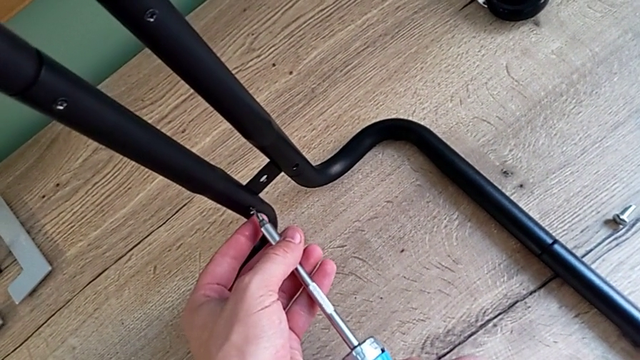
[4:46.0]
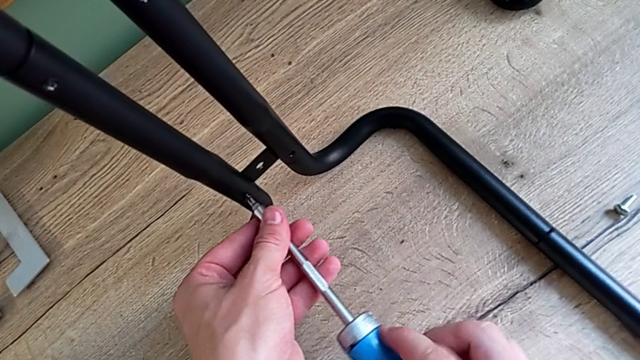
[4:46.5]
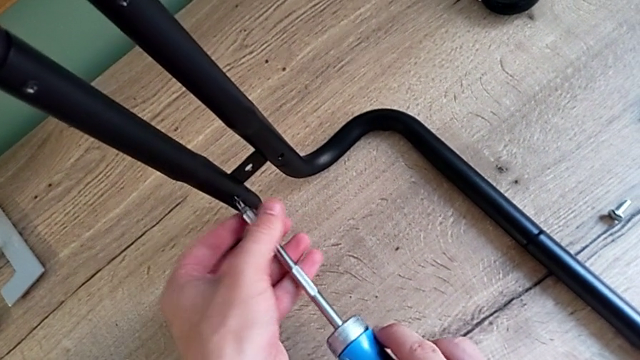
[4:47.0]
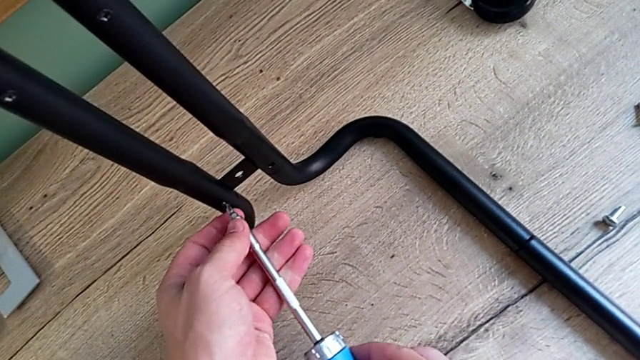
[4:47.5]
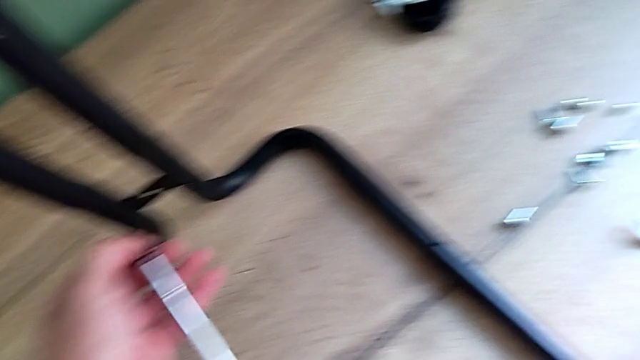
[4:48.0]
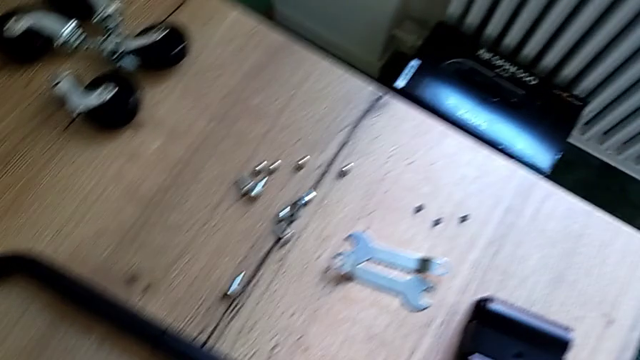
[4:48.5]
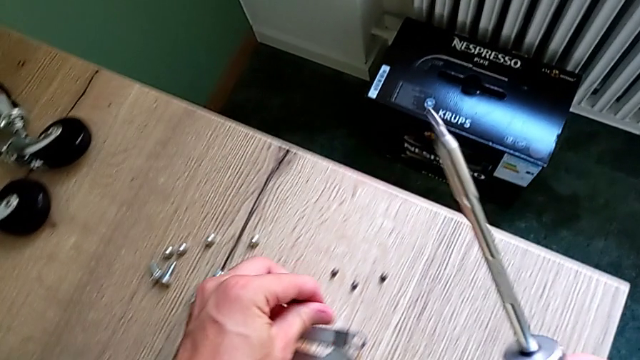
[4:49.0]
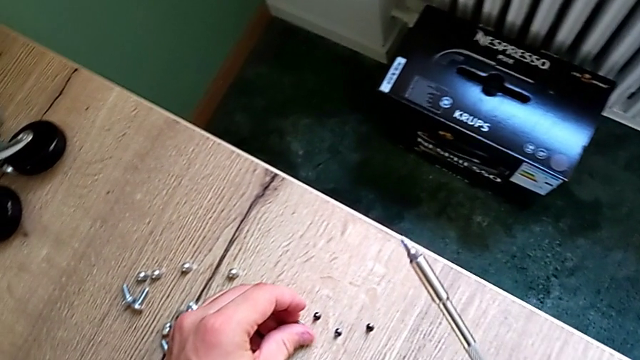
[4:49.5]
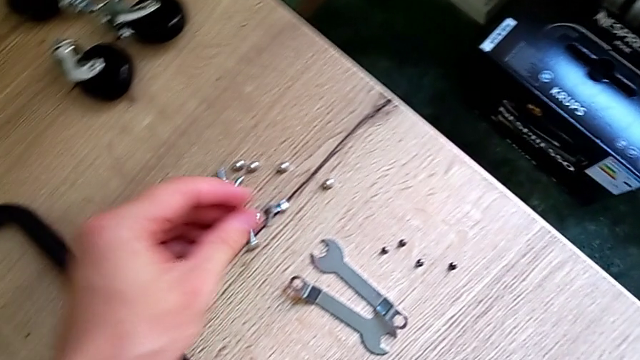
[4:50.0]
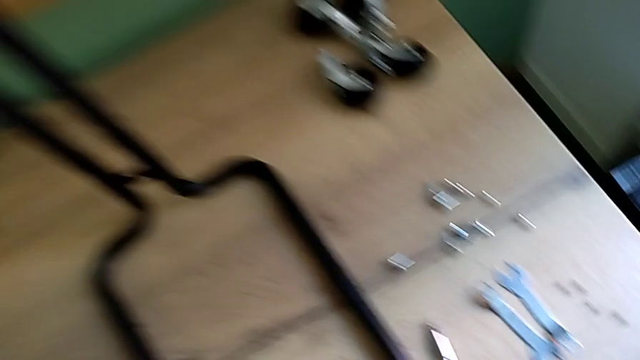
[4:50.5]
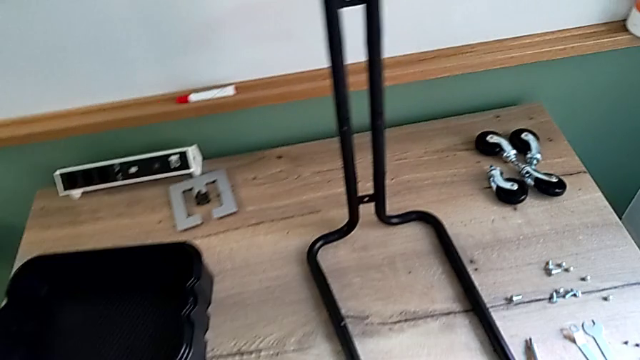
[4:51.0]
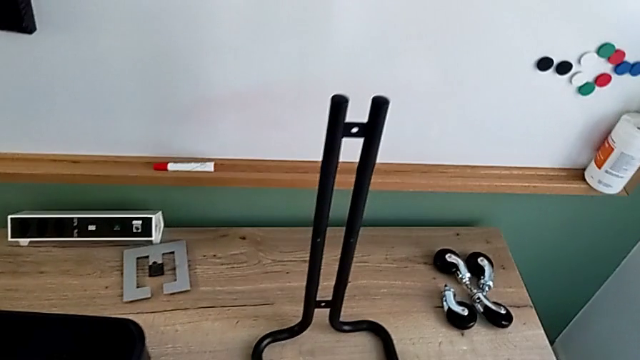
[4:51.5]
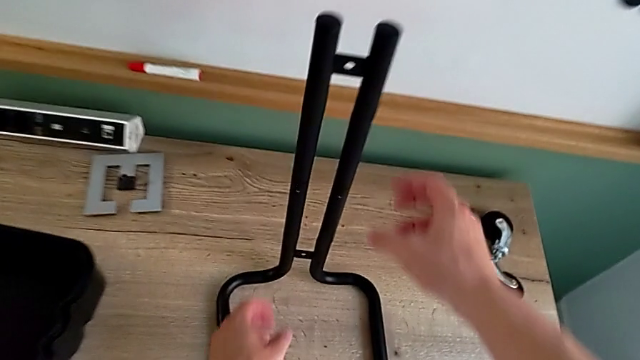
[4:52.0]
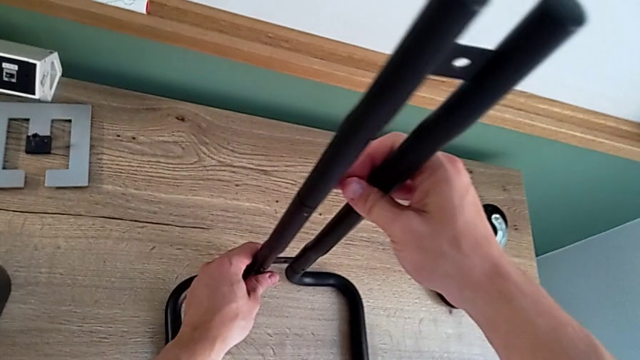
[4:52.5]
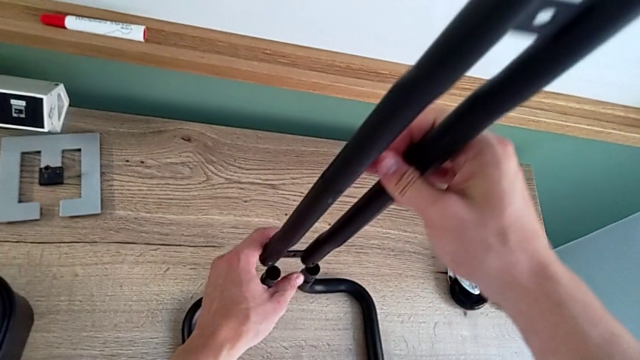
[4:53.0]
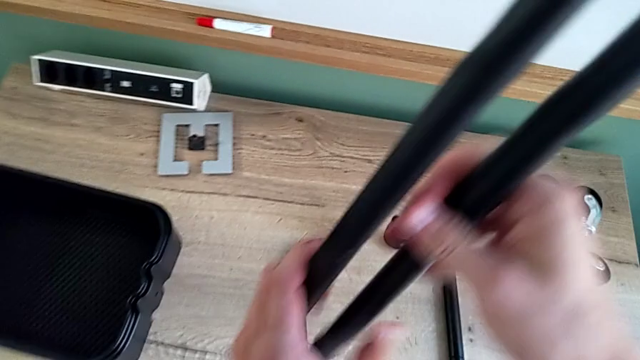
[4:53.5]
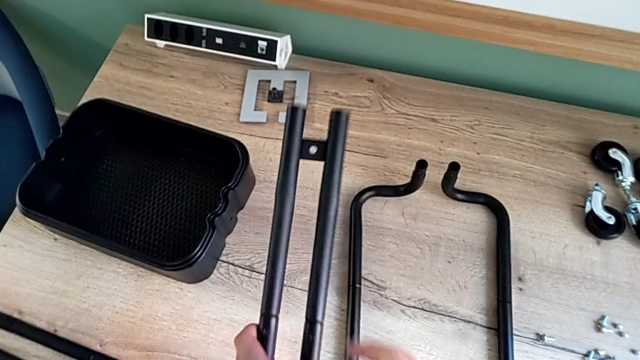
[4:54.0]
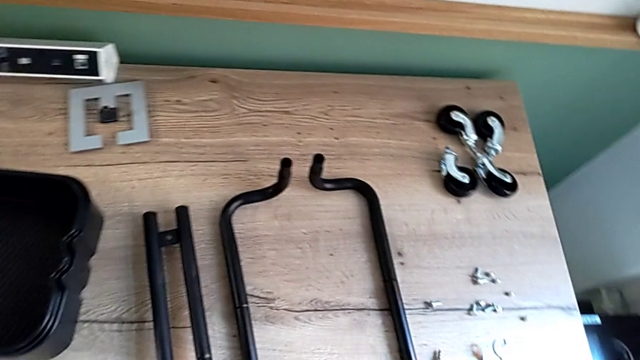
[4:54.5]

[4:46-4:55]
The camera wearer is disassembling the second sidebar. They unscrew the screw, place it and place the leg.

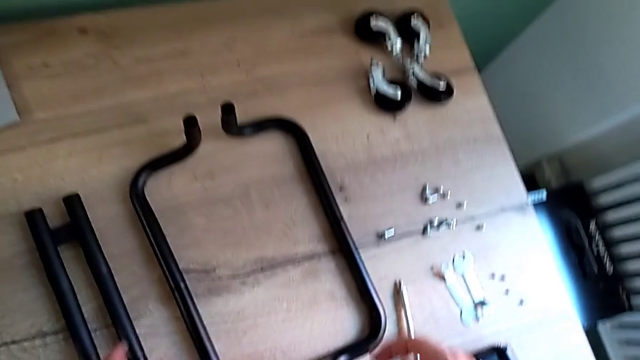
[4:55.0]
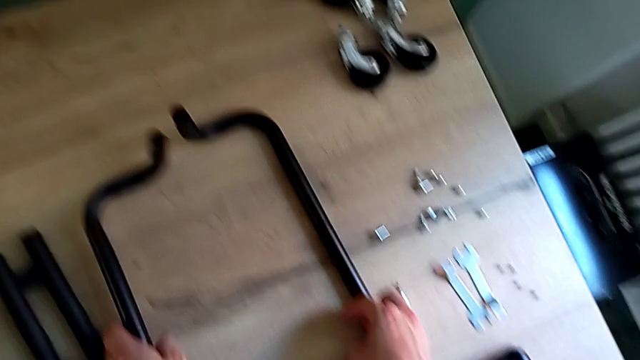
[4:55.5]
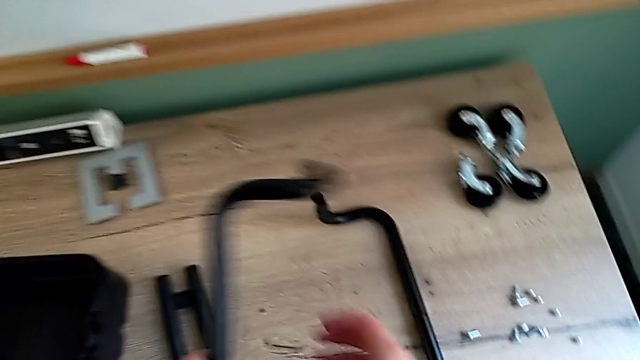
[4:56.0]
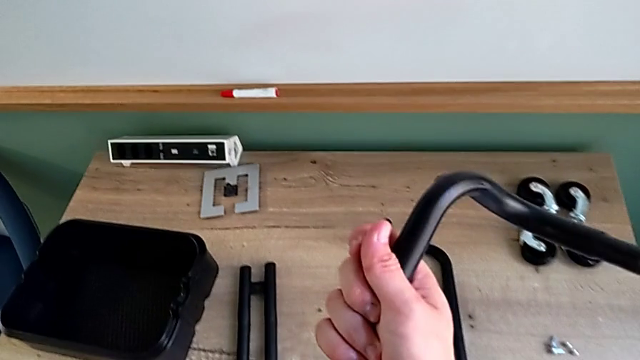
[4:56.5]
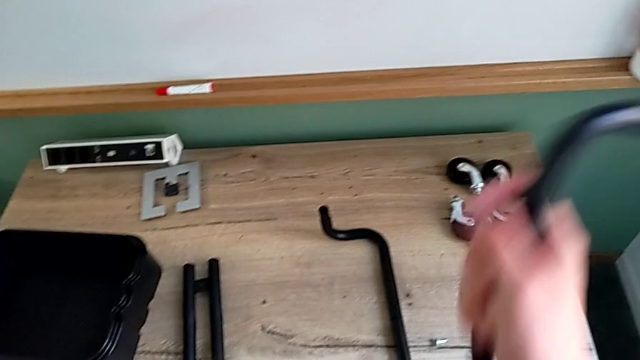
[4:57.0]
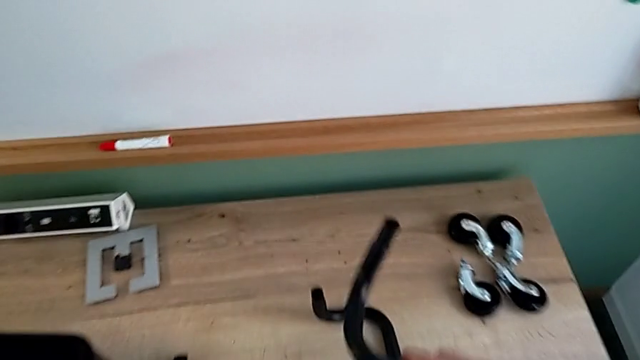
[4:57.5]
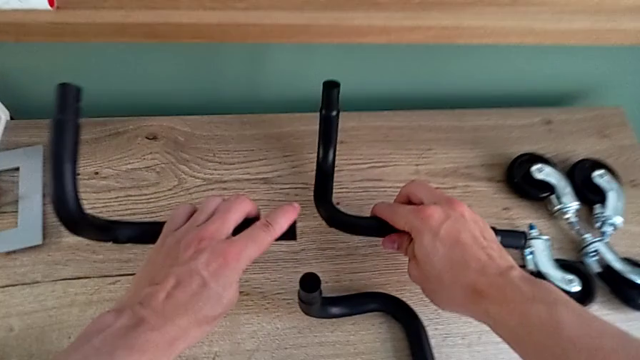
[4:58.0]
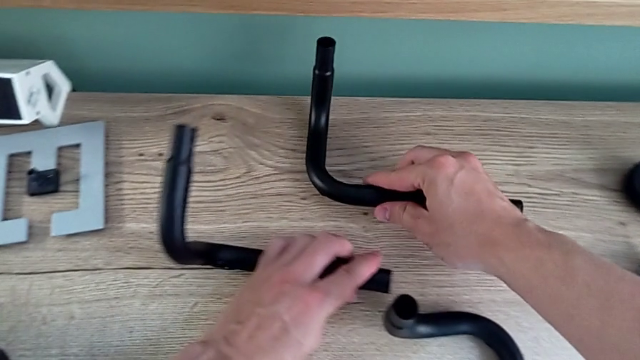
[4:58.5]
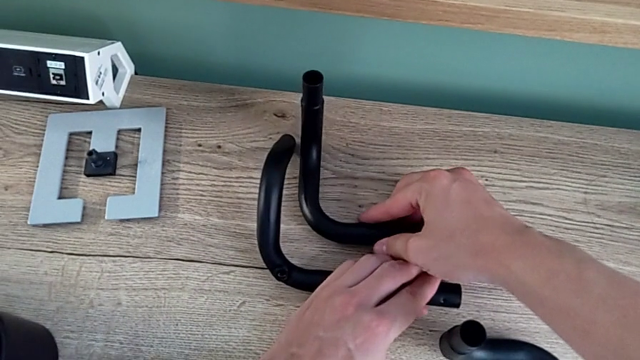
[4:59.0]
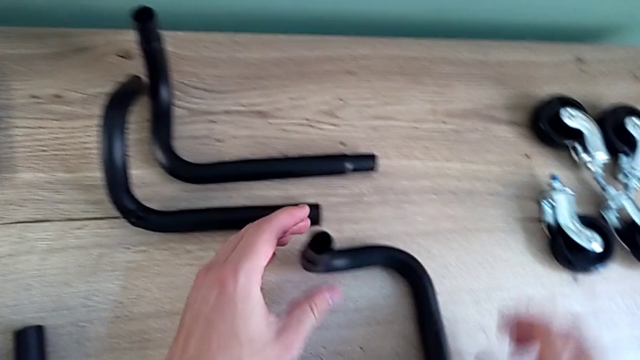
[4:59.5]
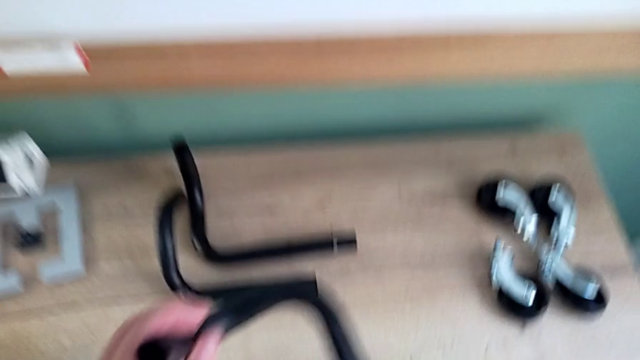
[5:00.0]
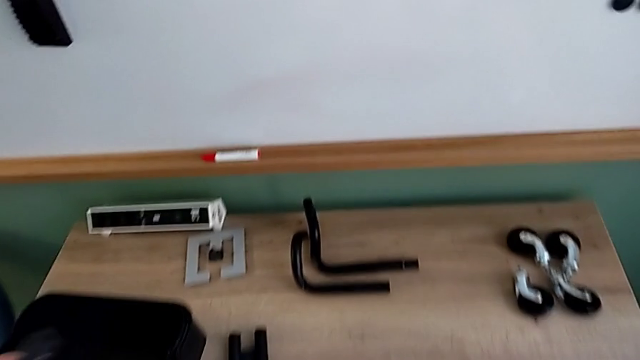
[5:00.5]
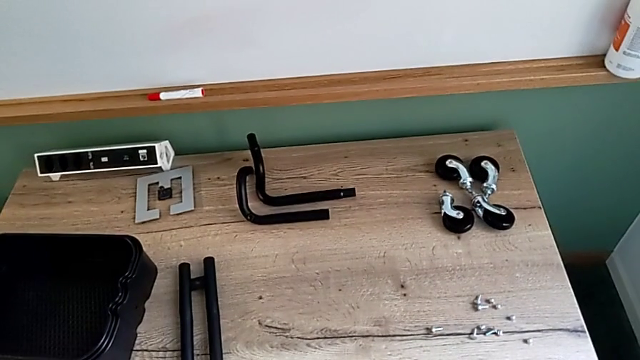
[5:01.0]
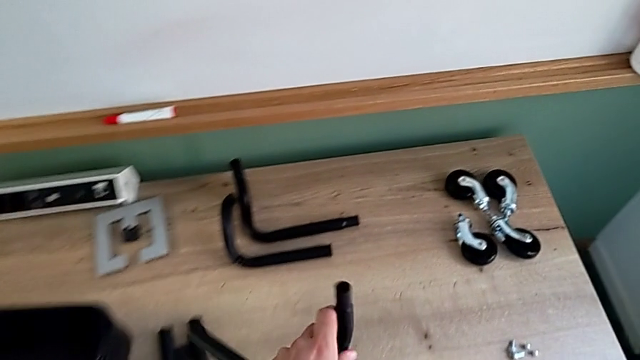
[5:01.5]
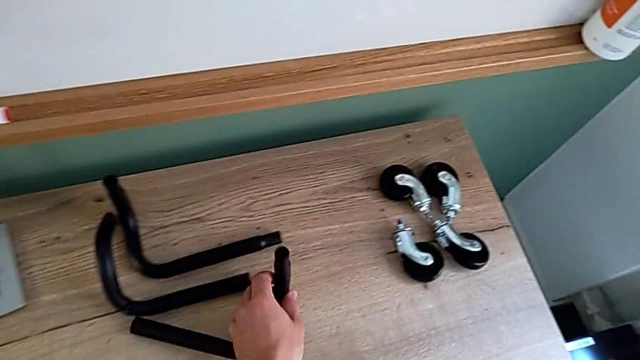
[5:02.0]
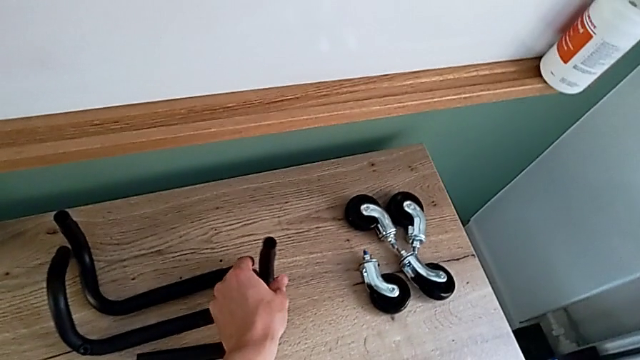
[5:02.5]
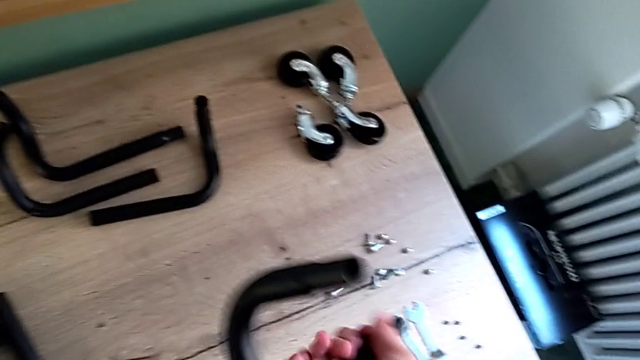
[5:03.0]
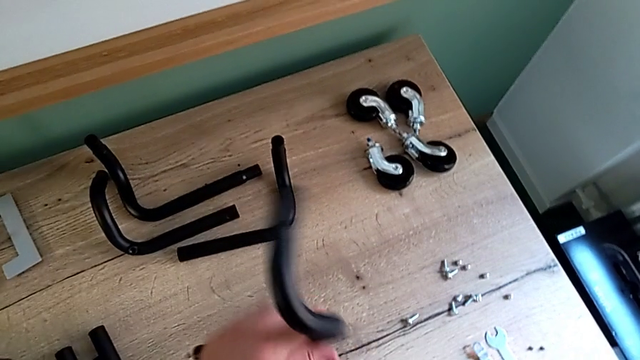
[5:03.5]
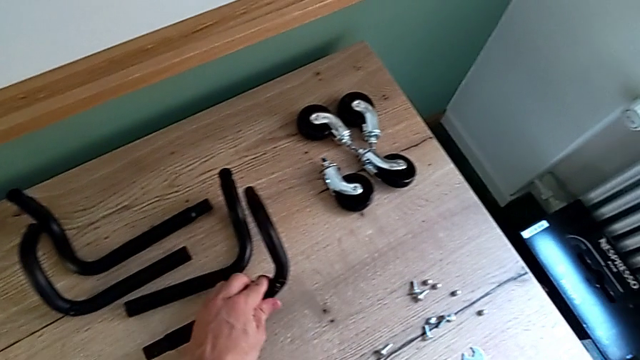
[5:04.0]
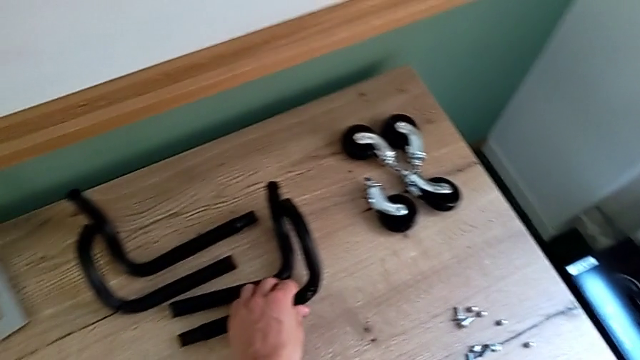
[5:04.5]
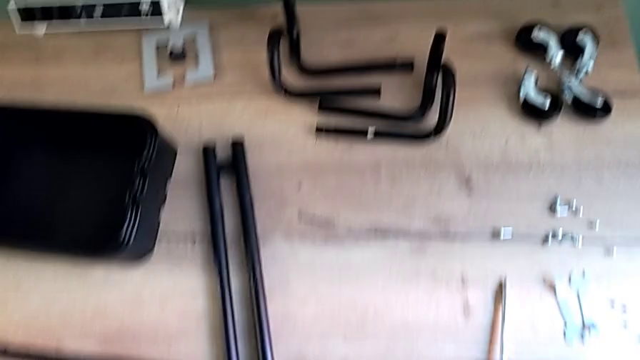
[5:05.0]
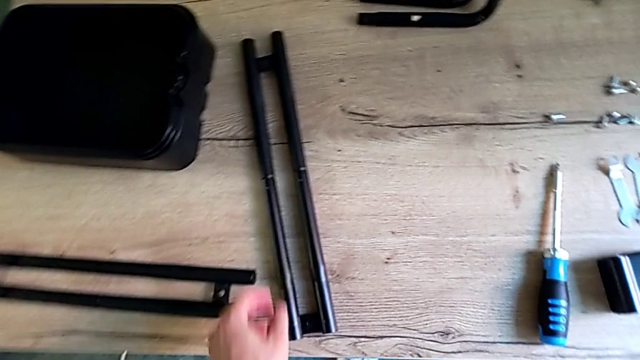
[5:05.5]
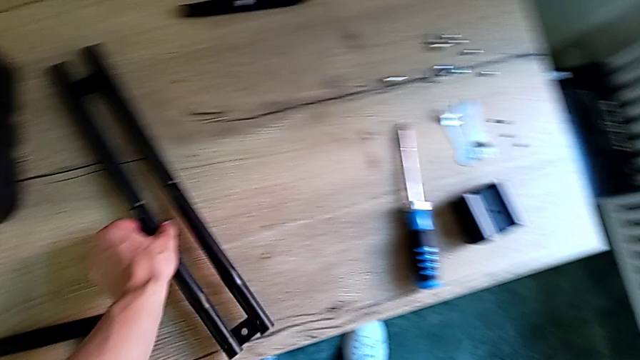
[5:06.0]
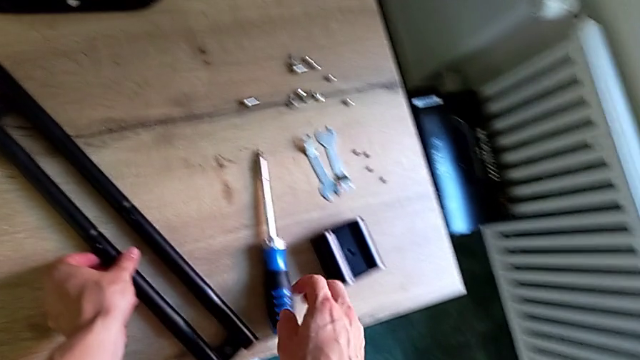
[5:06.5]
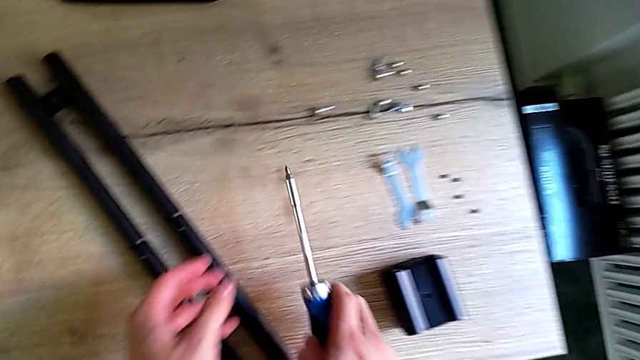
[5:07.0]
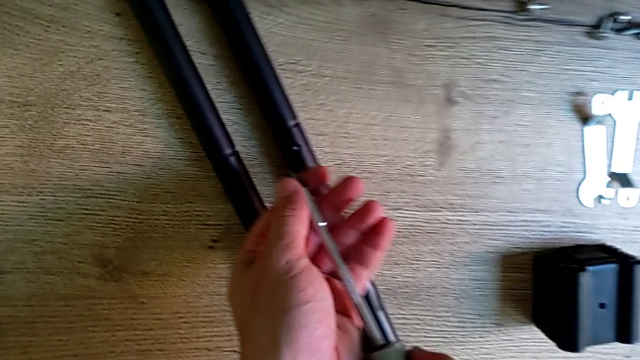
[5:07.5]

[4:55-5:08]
The camera wearer is disassembling the remaining legs. They disassemble the half frame, place it, disassemble the half frame, place it and grab the screwdriver.
